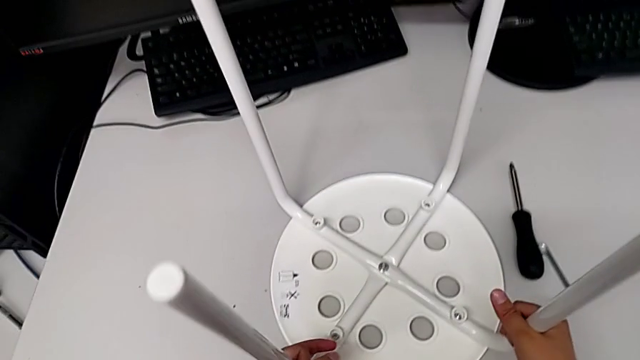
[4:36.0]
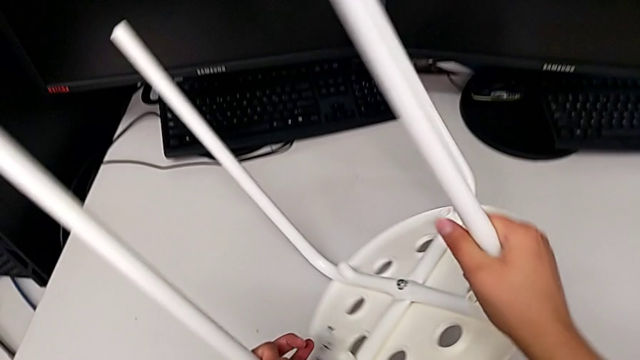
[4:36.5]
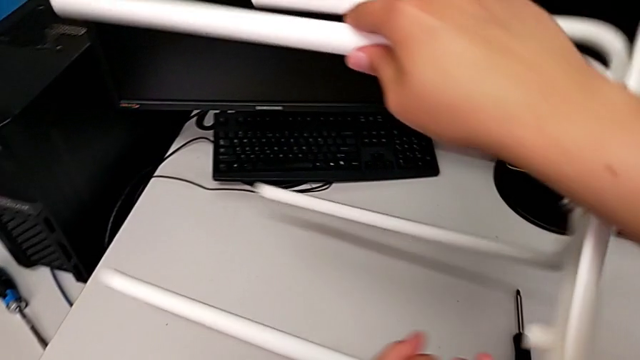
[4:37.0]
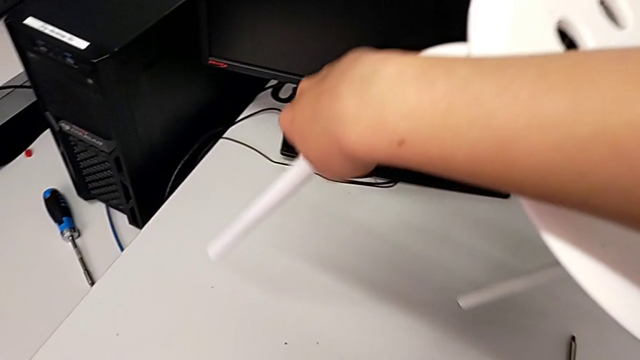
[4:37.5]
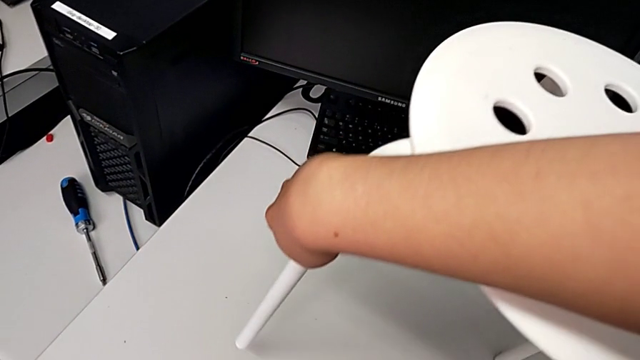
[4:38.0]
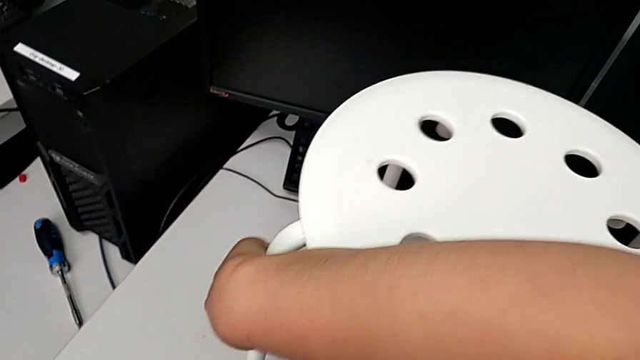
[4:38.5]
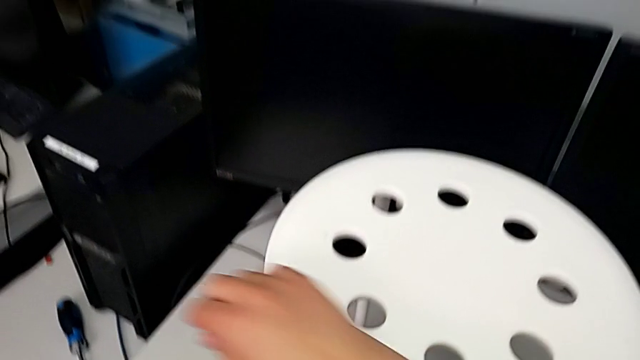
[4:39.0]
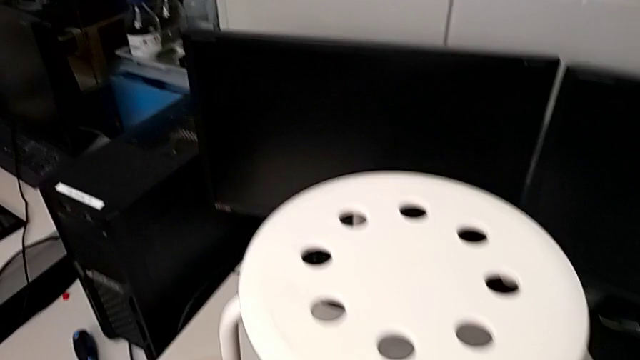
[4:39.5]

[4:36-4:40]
The camera wearer is tightening the hex nut. They rotate the stool.
